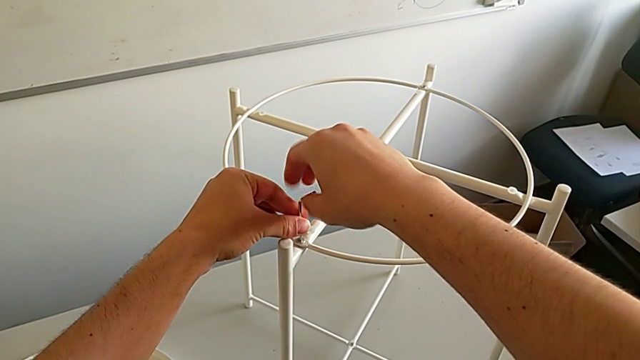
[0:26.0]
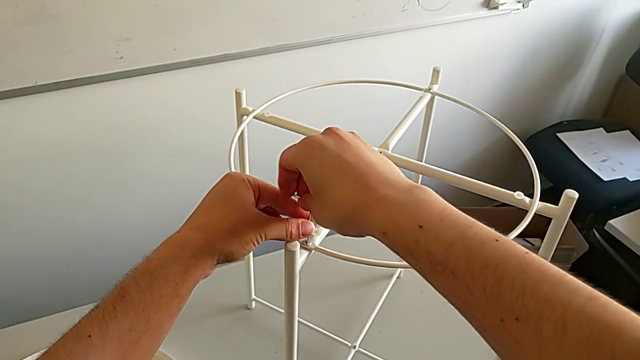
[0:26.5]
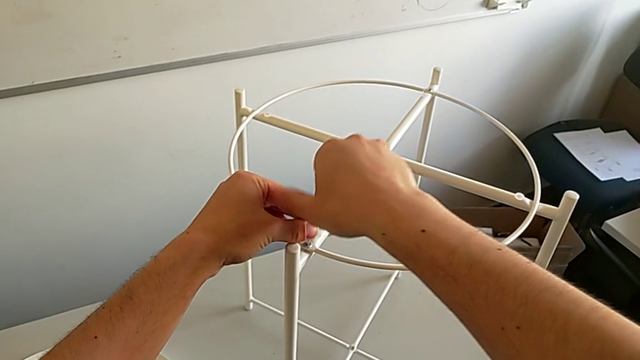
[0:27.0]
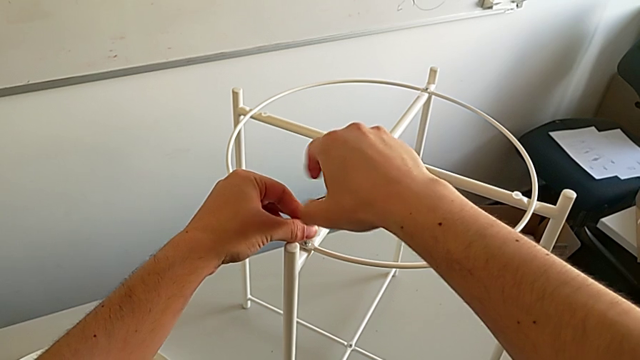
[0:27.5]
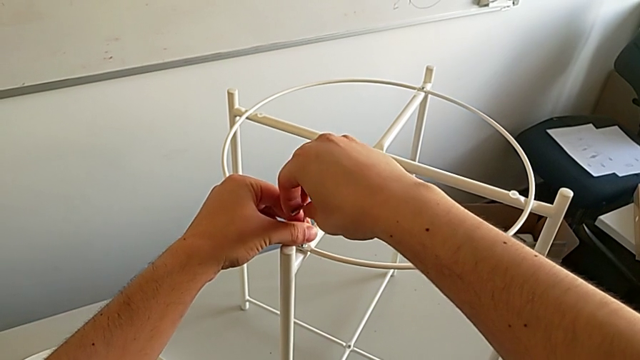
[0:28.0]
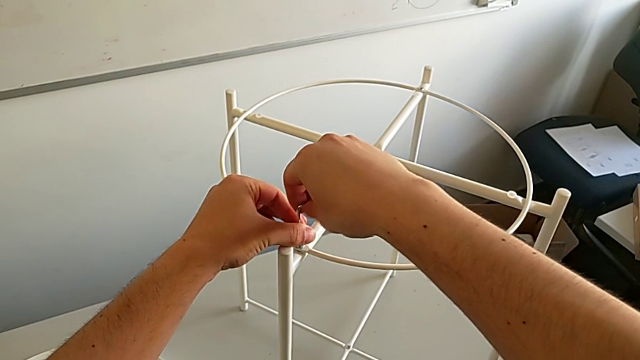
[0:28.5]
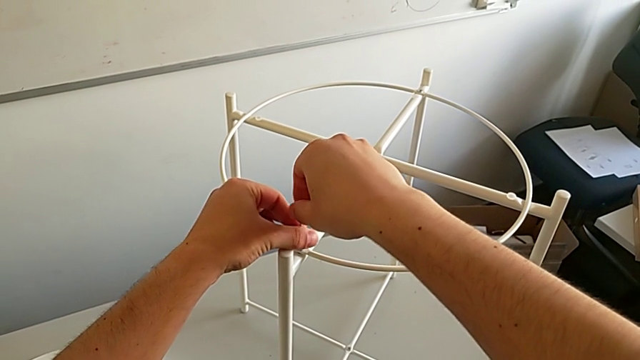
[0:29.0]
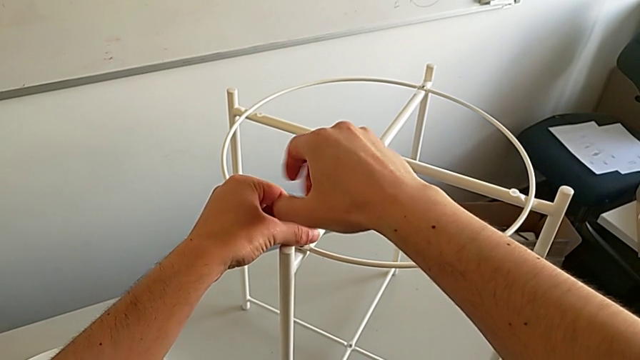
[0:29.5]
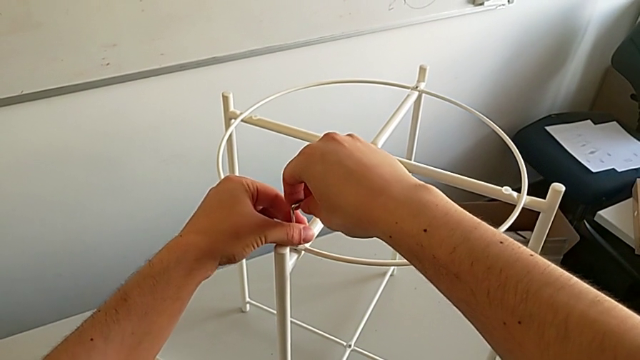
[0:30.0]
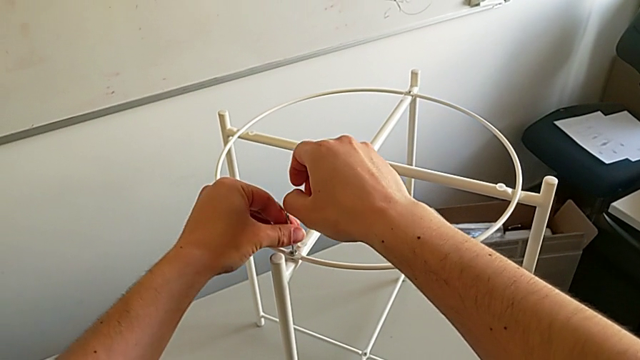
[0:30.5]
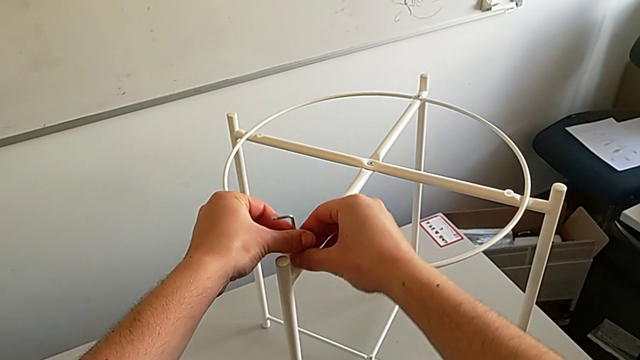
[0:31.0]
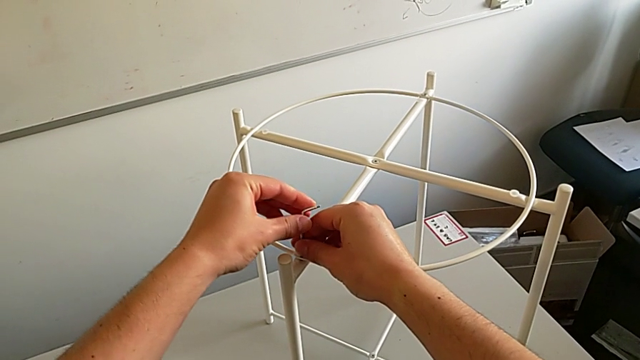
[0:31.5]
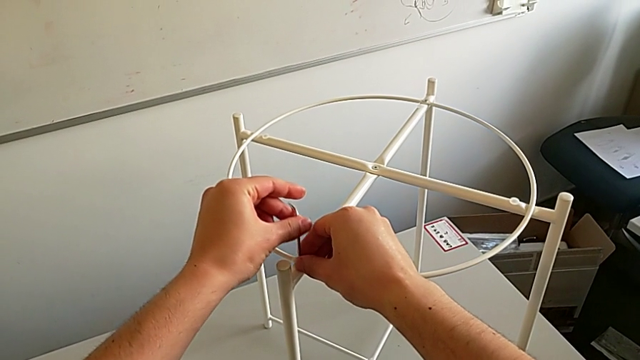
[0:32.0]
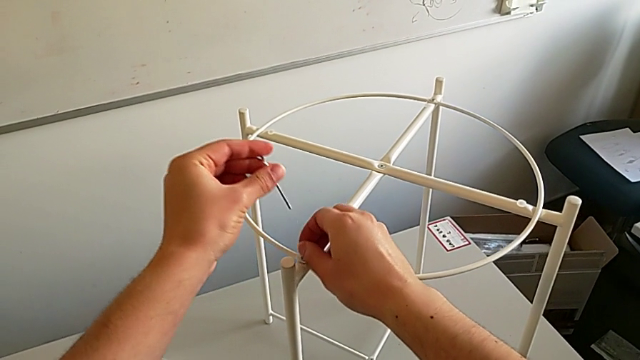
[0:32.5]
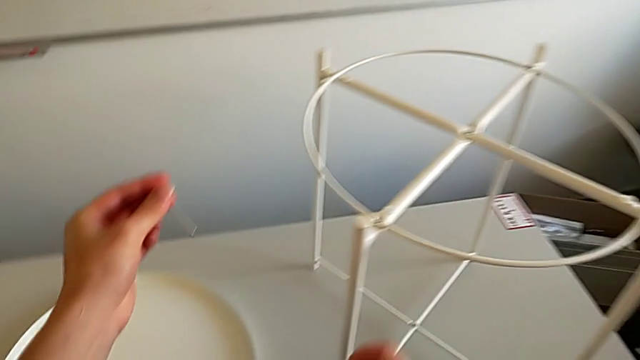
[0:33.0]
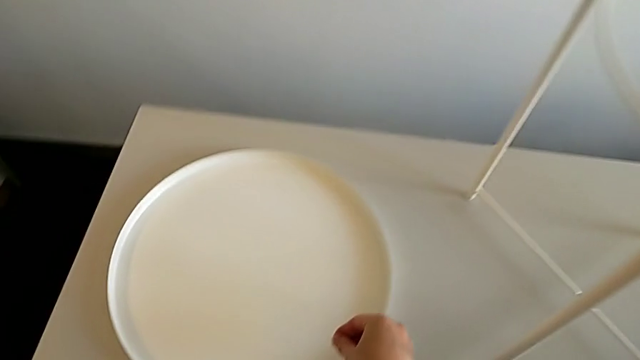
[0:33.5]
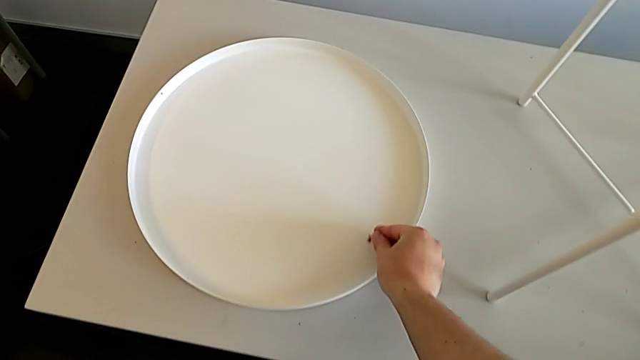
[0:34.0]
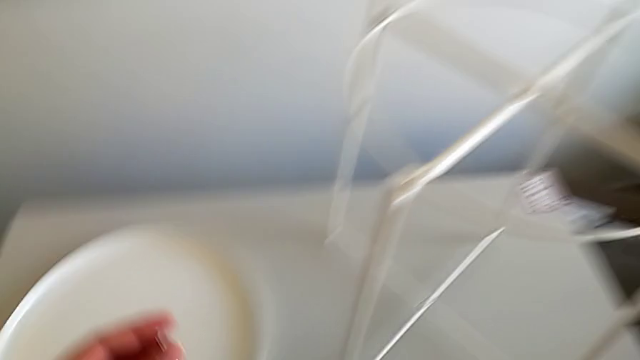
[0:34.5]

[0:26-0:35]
The camera wearer is using the Allen wrench to unscrew the first screw. They keep unscrewing the hex socket head, withdraw the Allen wrench, disassemble the hex socket head and place it.

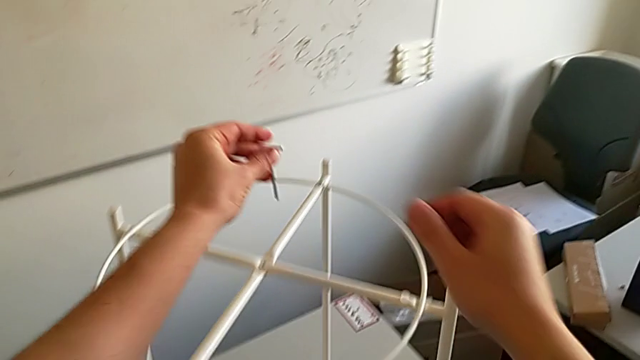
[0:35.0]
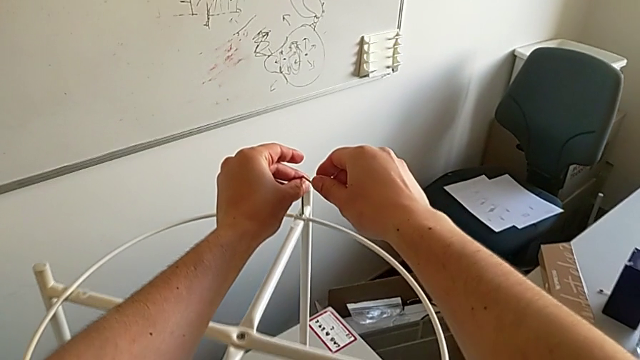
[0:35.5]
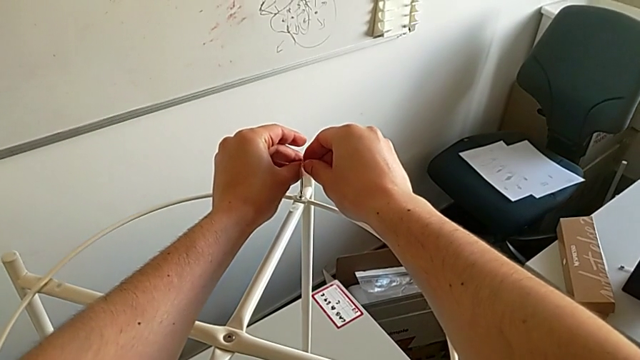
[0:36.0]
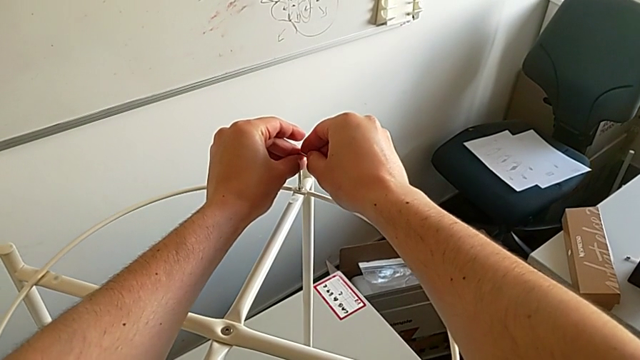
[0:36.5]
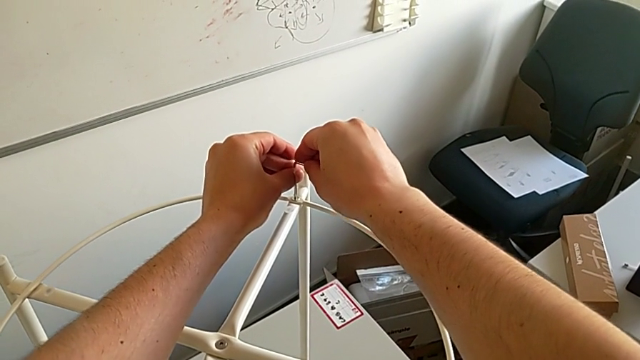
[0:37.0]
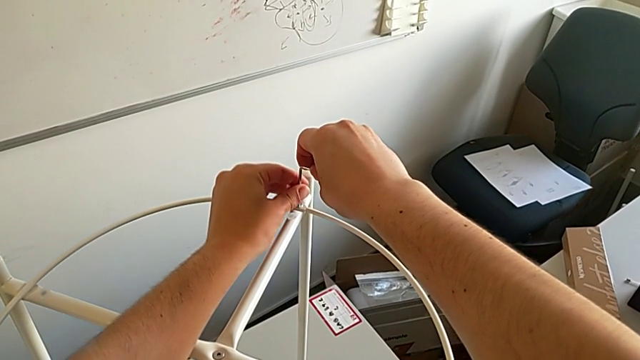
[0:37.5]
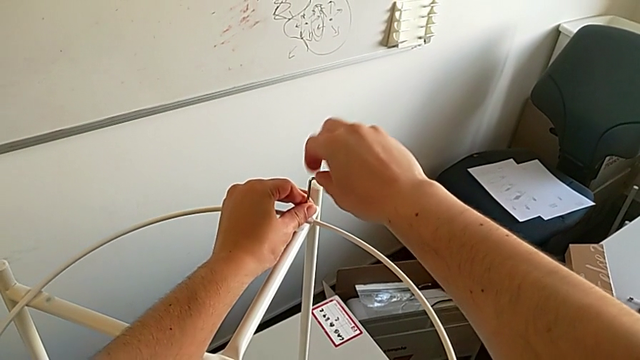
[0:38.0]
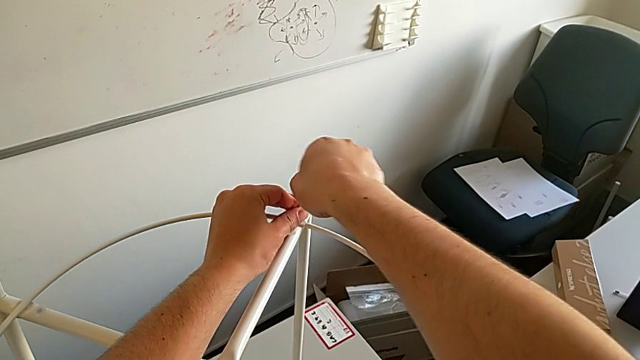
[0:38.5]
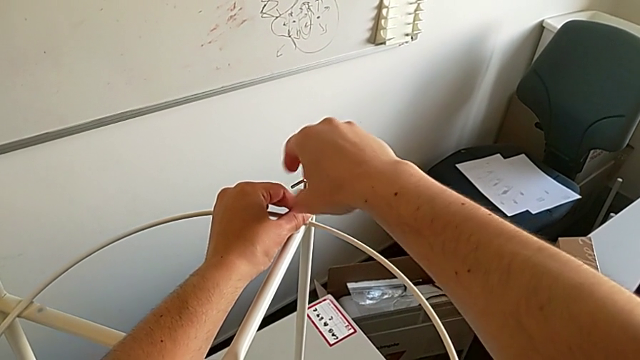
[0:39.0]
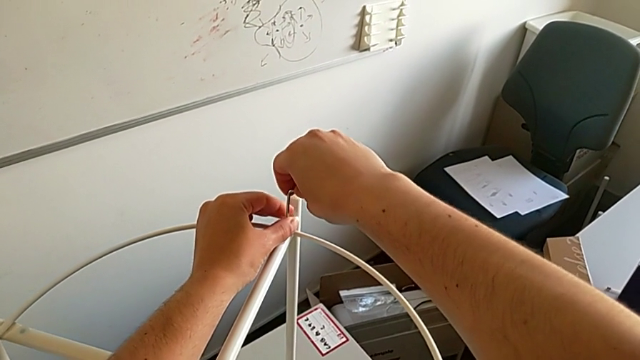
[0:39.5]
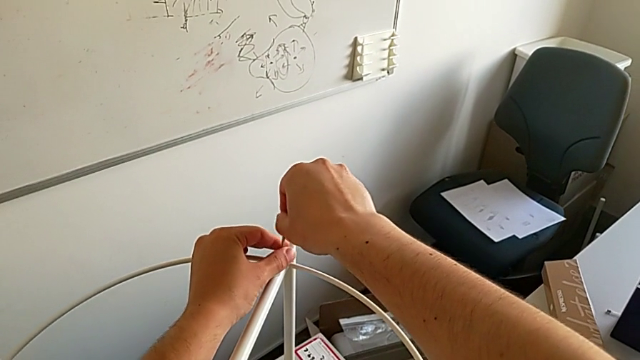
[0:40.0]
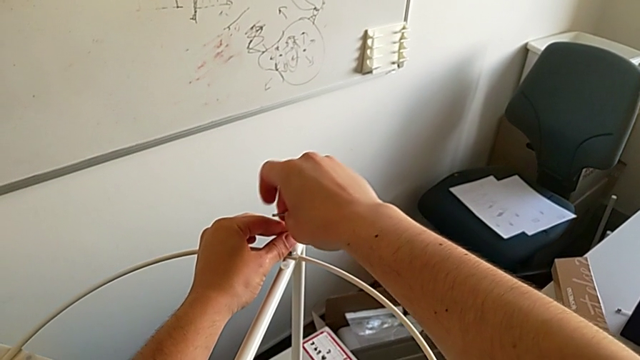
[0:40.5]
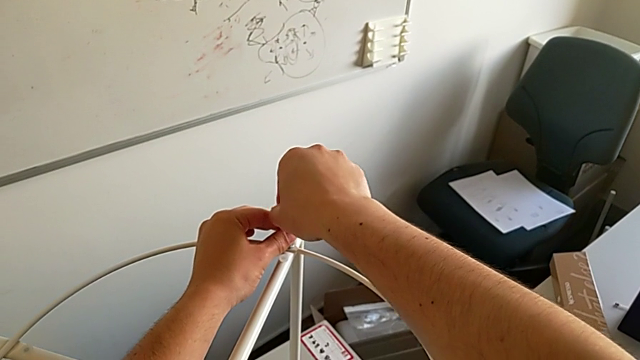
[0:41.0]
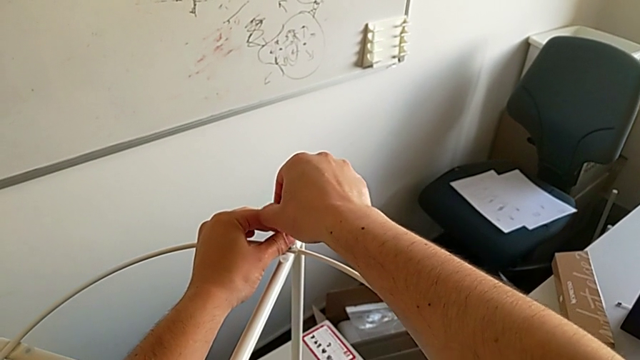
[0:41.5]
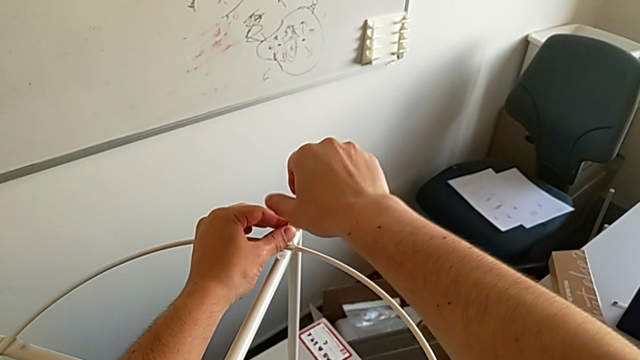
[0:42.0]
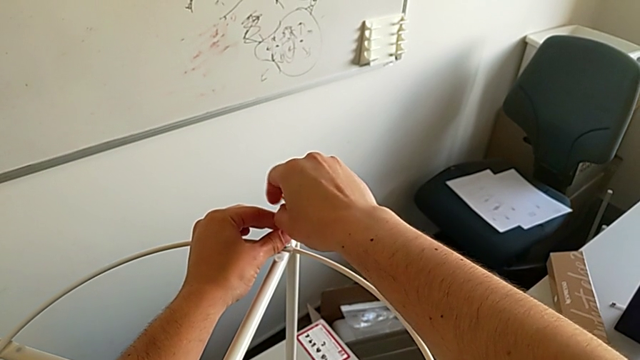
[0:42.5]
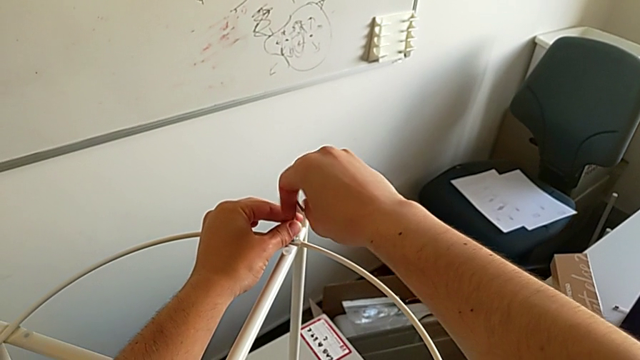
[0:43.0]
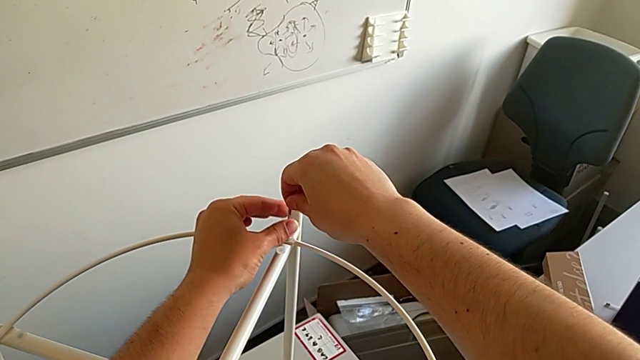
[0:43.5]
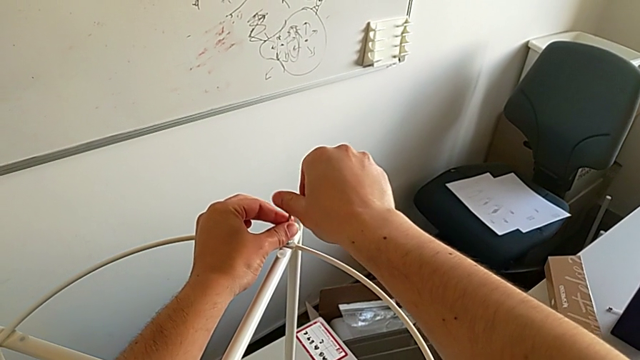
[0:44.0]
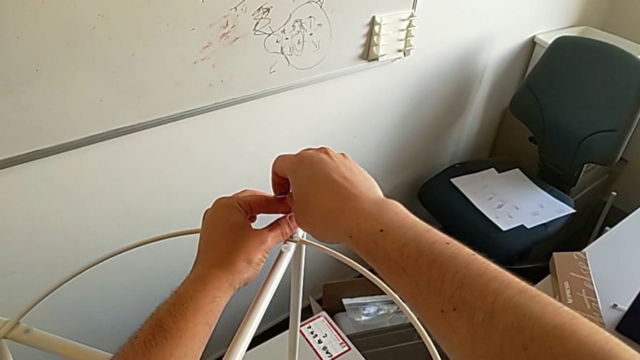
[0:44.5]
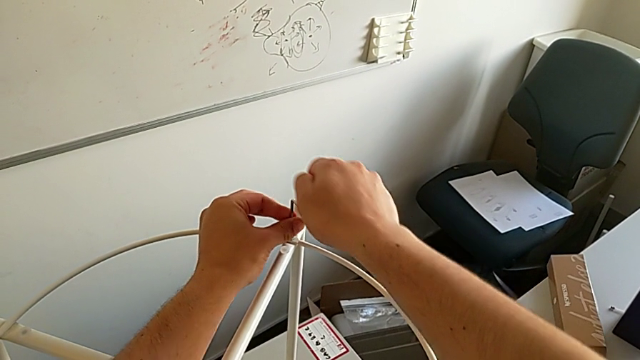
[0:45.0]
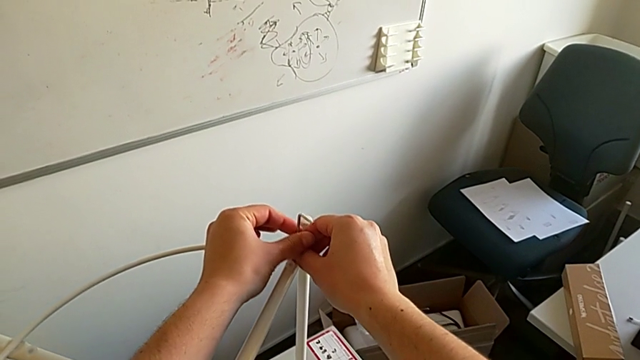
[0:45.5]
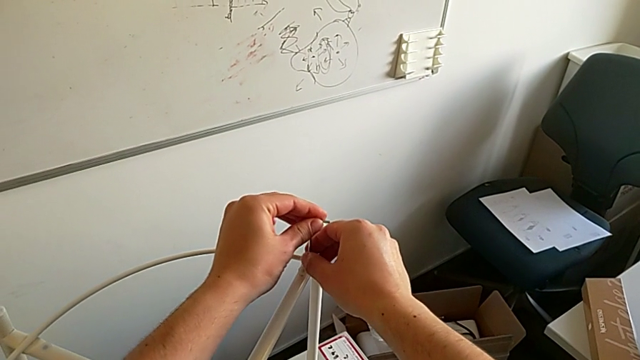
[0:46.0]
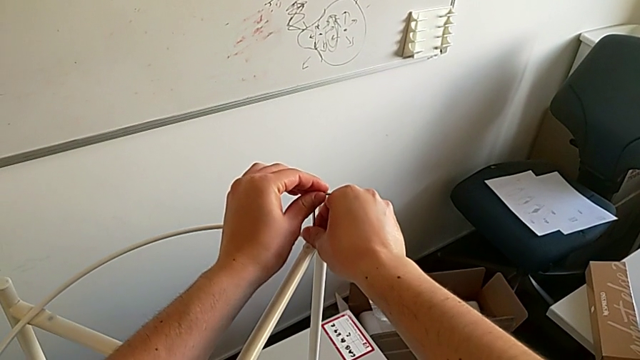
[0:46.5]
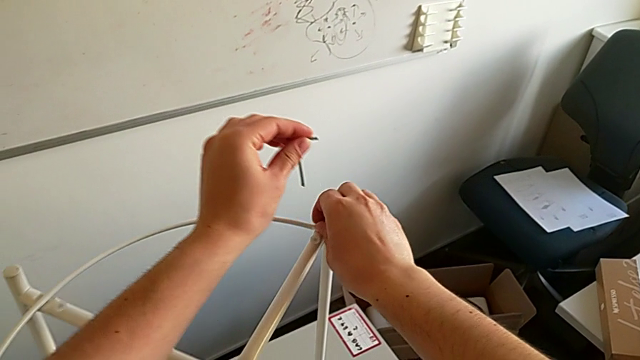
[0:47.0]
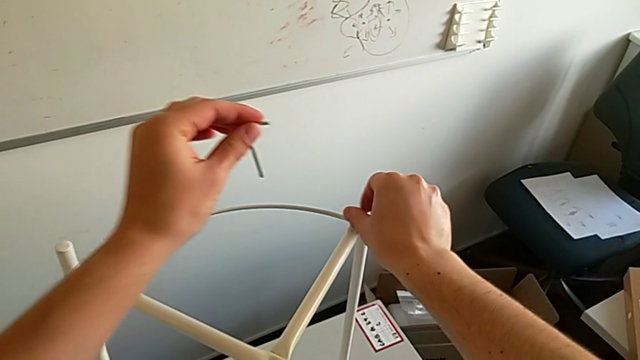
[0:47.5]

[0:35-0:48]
The camera wearer uses the Allen wrench to unscrew the second screw. They approach the hex socket head, insert the Allen wrench, unscrew the hex socket head, withdraw the Allen wrench and unscrew the hex socket head.
